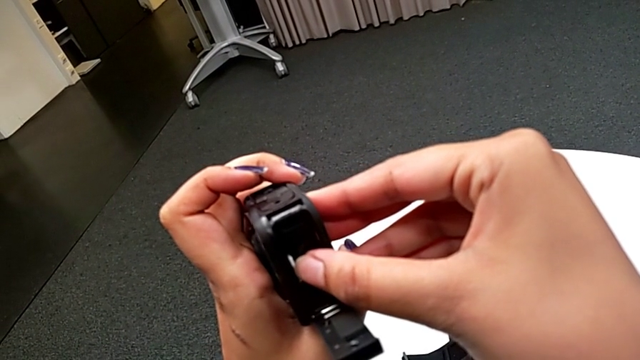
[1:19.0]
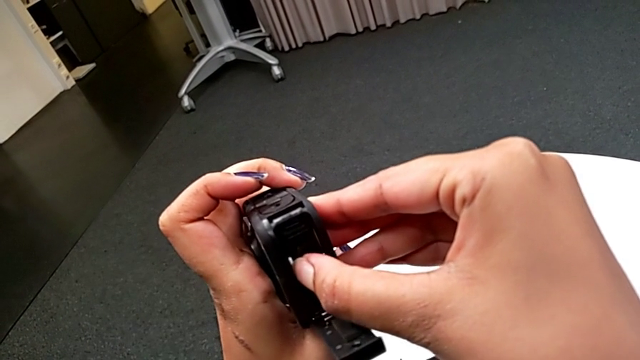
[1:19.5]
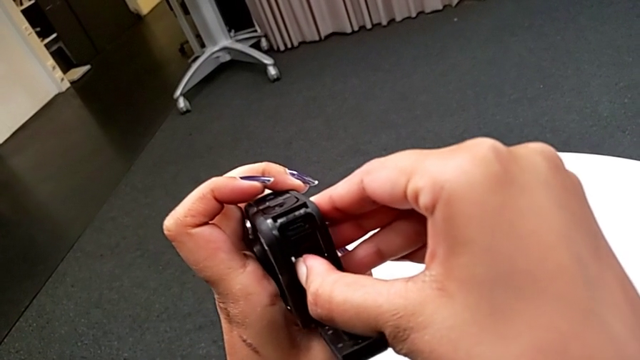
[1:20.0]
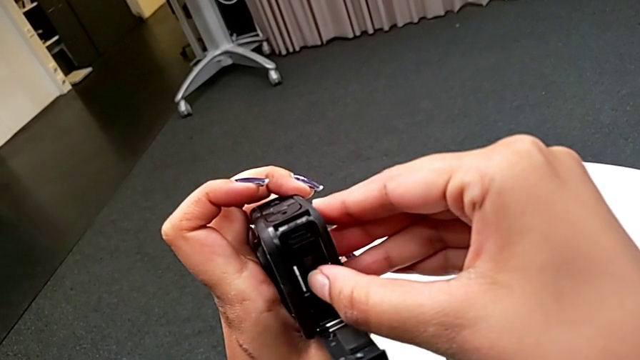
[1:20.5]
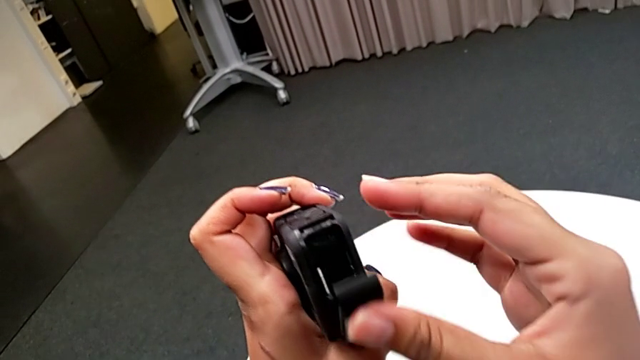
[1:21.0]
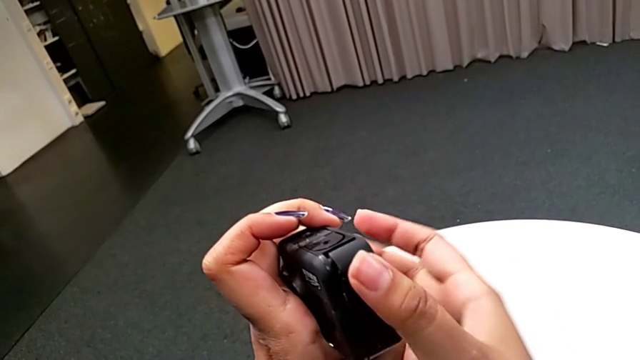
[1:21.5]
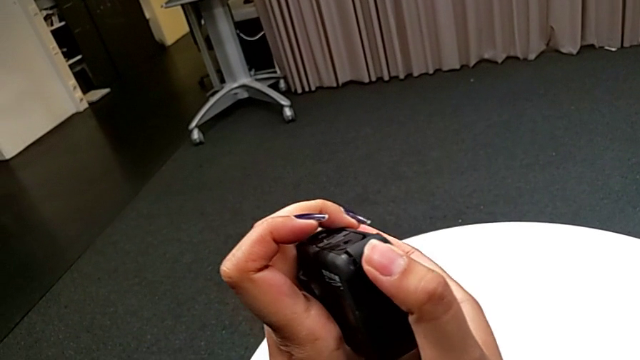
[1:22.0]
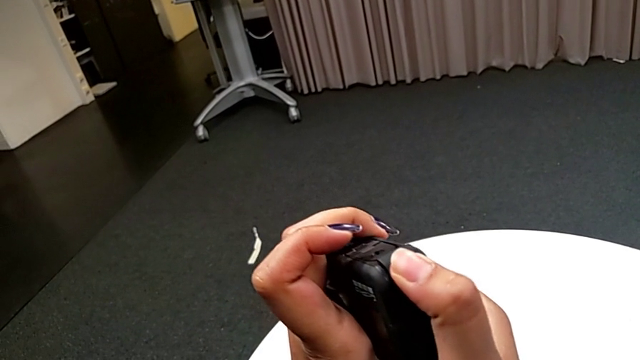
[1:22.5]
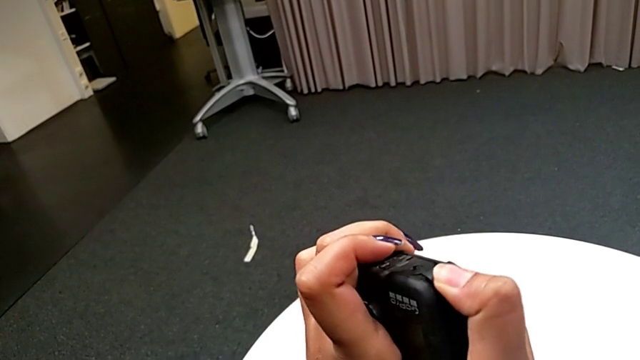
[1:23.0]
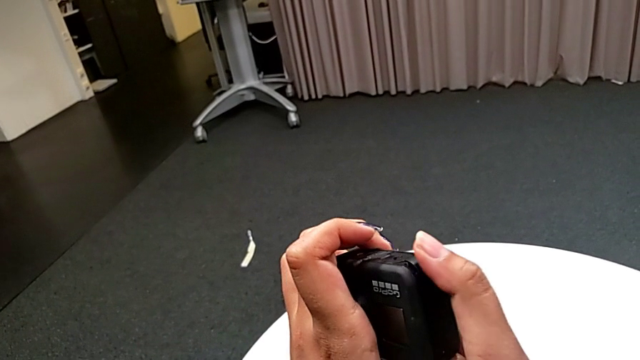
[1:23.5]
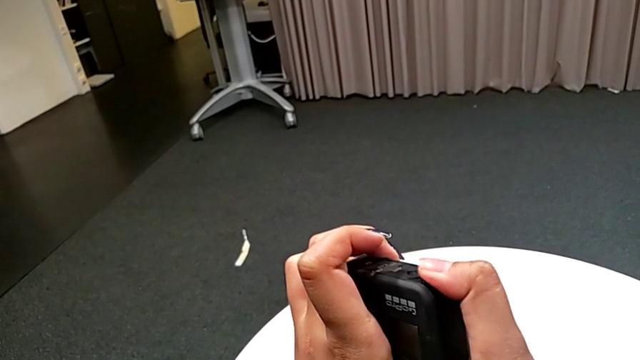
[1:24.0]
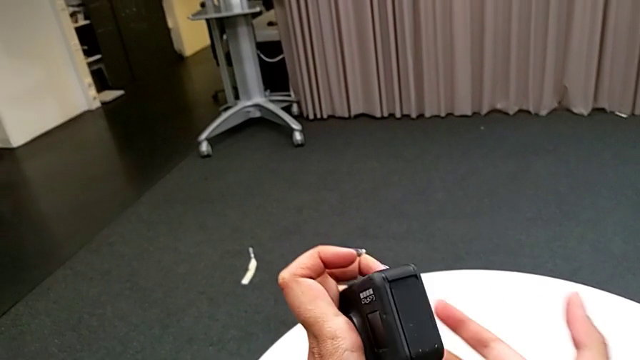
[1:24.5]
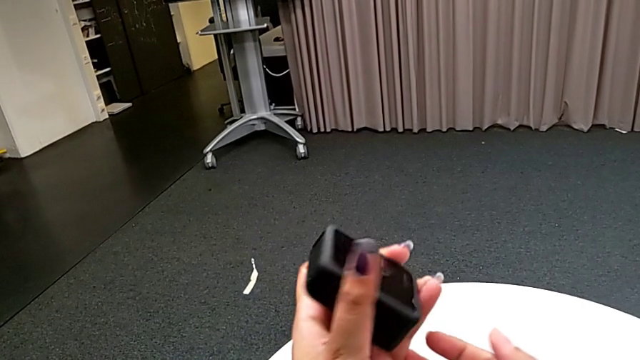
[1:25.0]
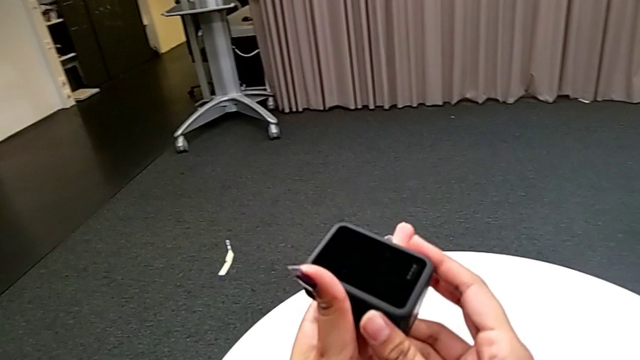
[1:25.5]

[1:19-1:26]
The camera wearer is exchanging a new SD card into the GoPro. They close the battery door.

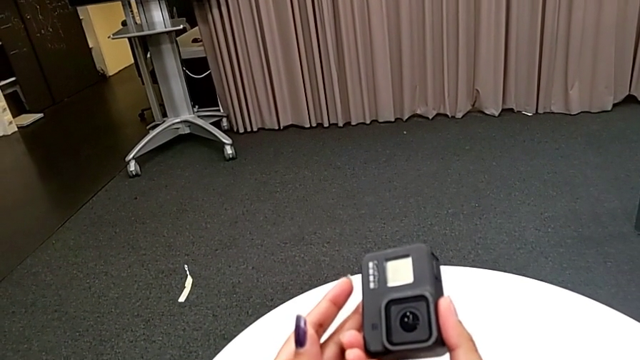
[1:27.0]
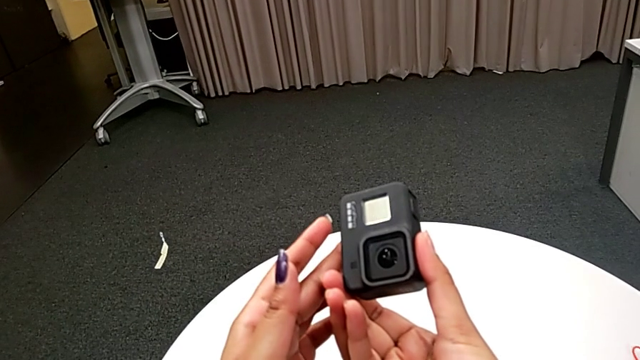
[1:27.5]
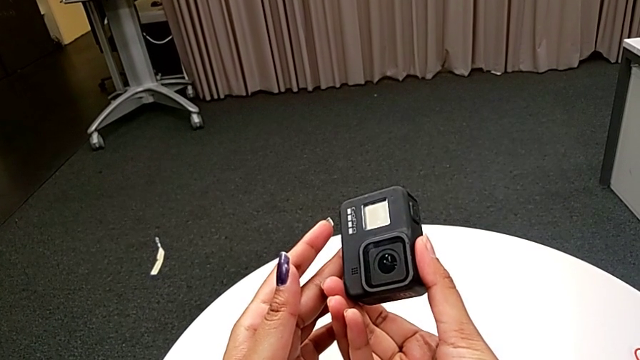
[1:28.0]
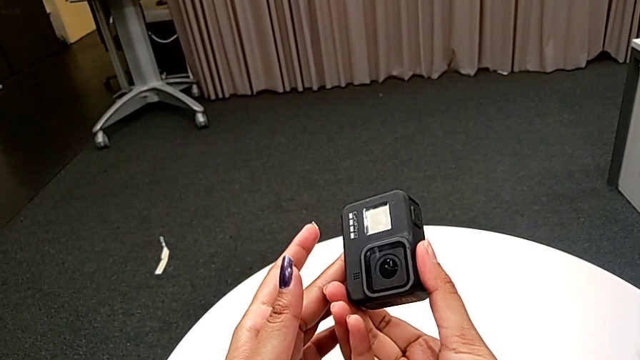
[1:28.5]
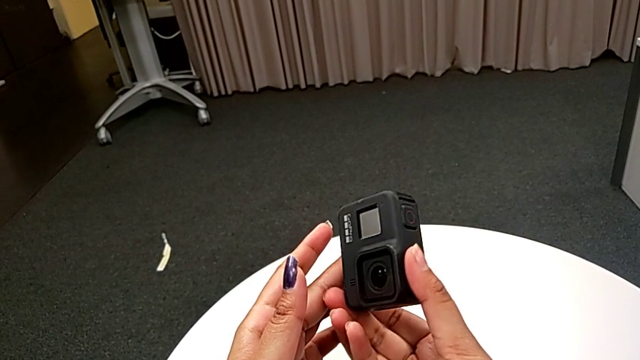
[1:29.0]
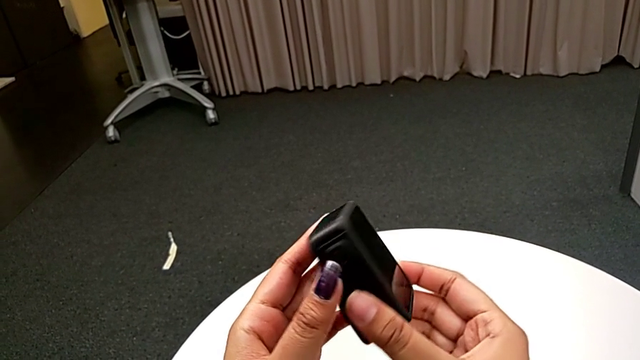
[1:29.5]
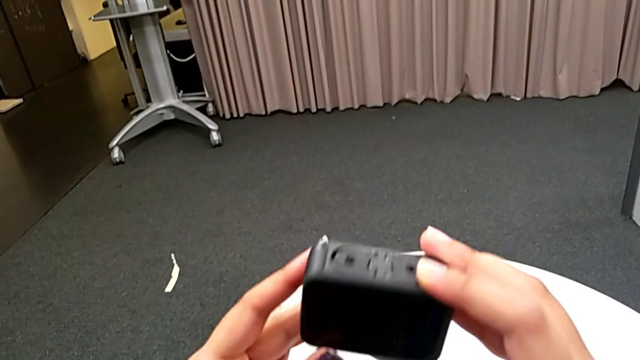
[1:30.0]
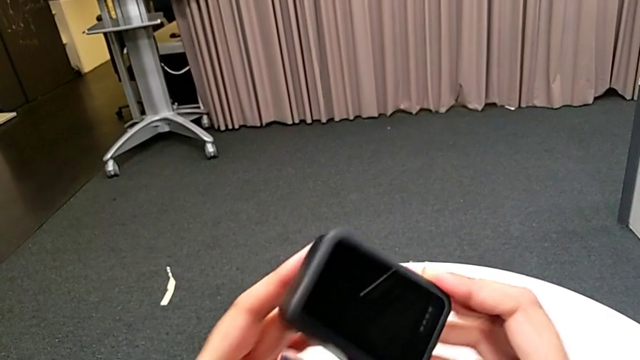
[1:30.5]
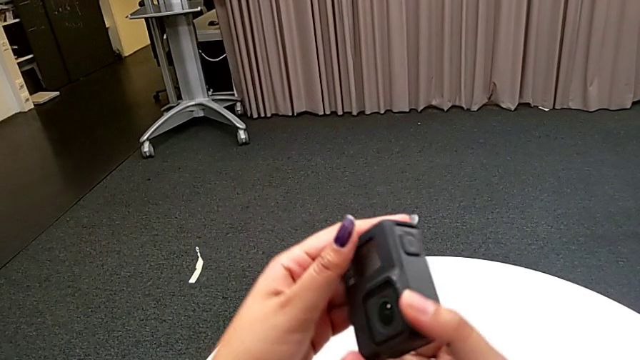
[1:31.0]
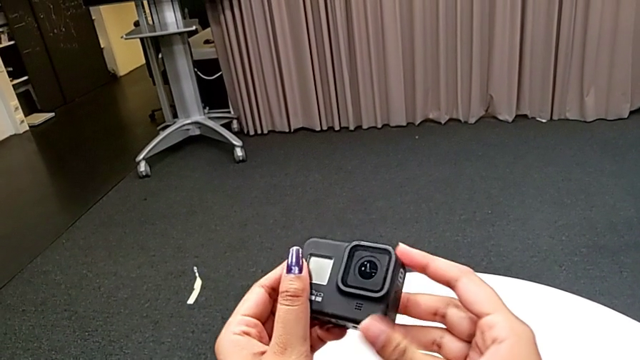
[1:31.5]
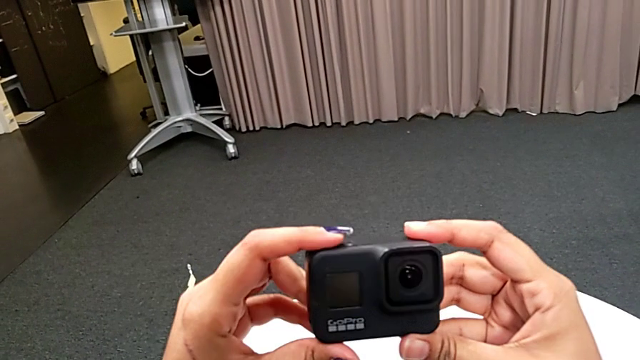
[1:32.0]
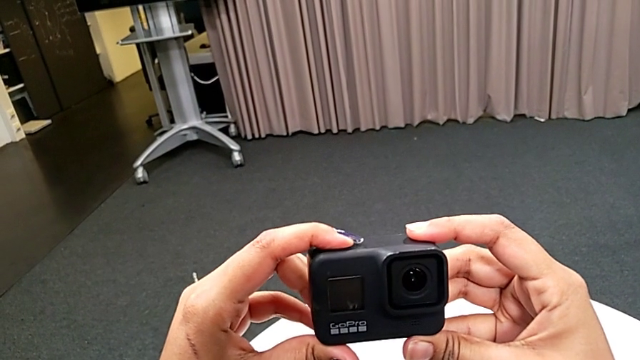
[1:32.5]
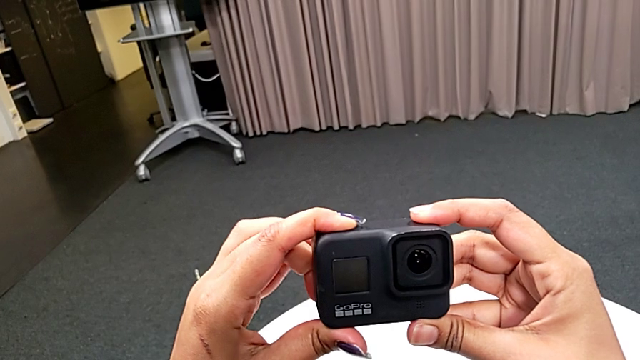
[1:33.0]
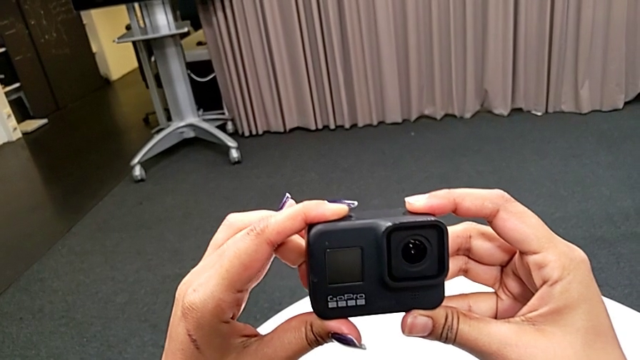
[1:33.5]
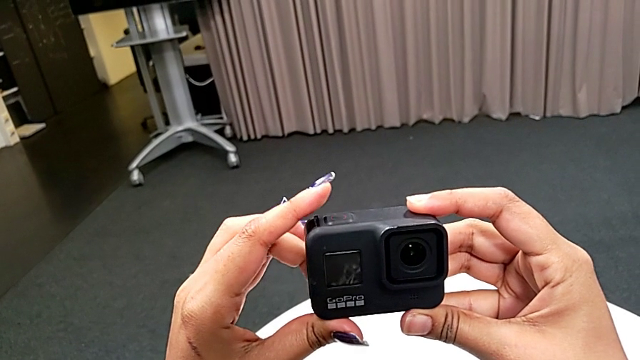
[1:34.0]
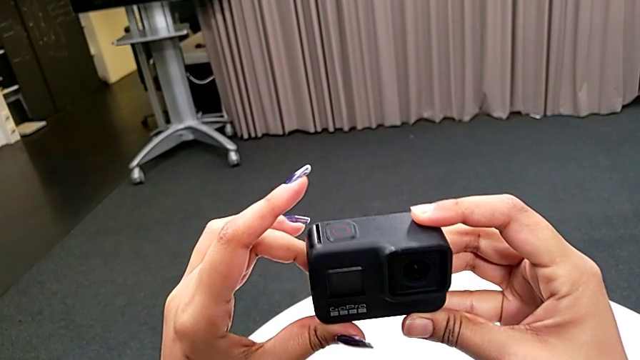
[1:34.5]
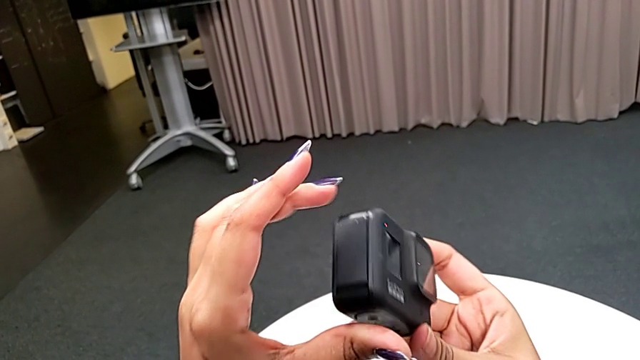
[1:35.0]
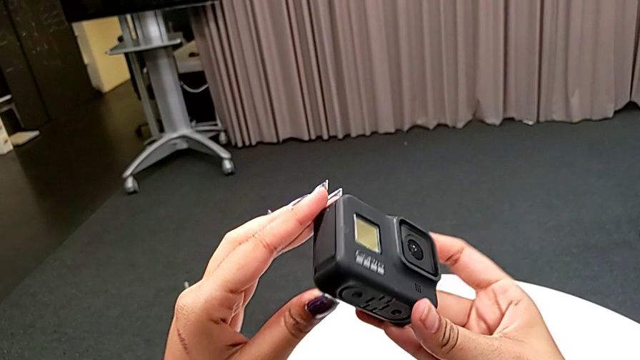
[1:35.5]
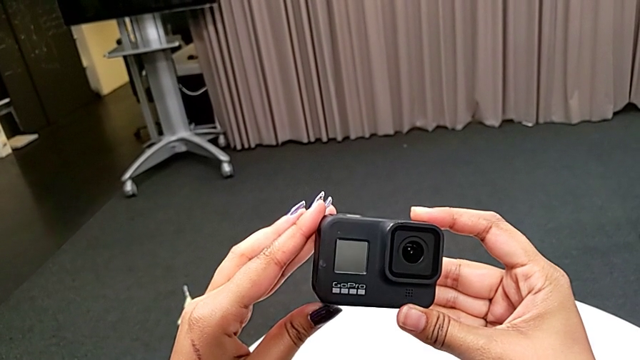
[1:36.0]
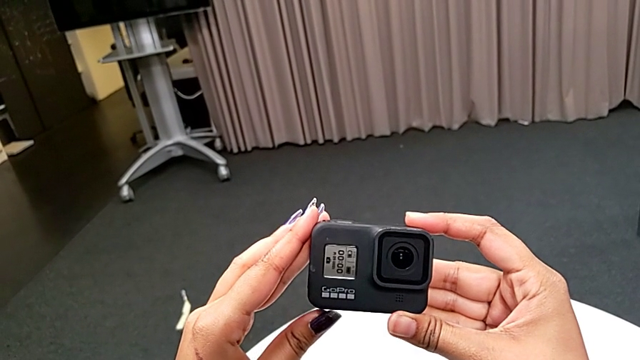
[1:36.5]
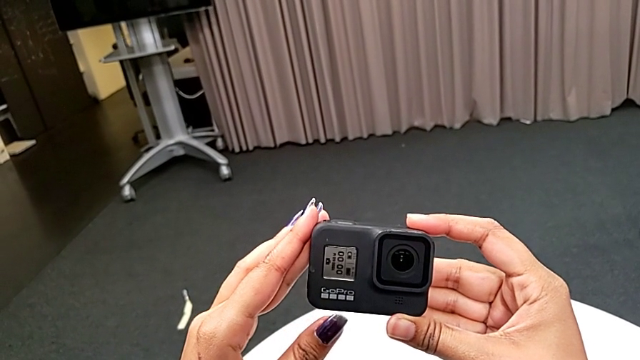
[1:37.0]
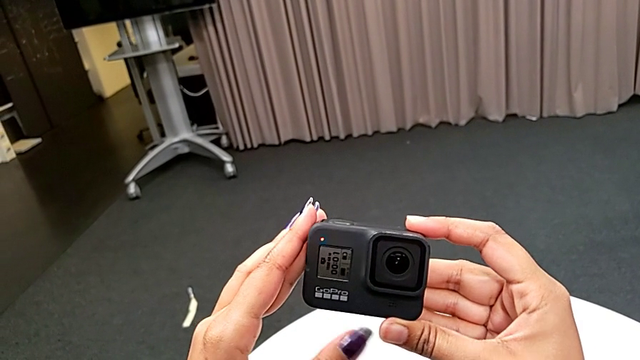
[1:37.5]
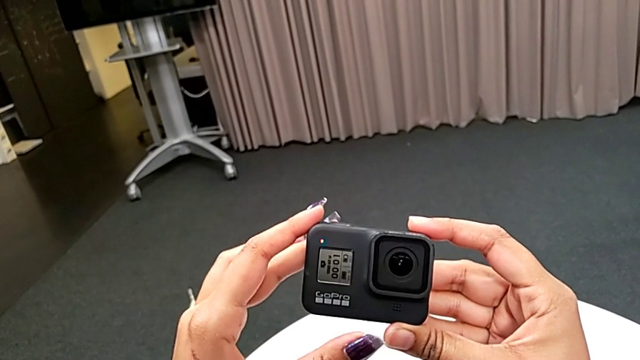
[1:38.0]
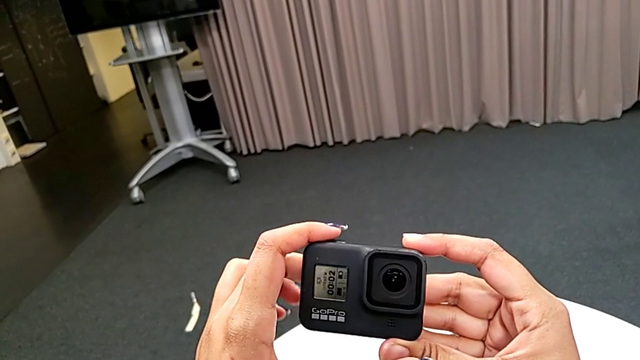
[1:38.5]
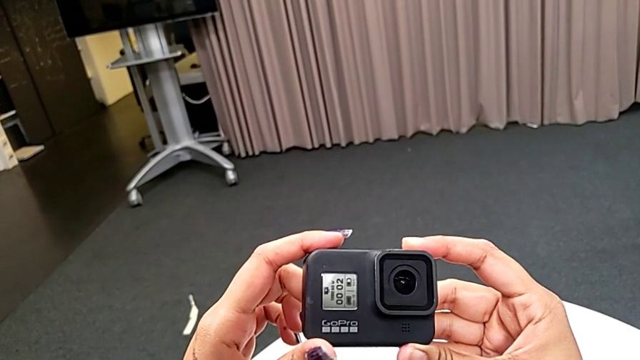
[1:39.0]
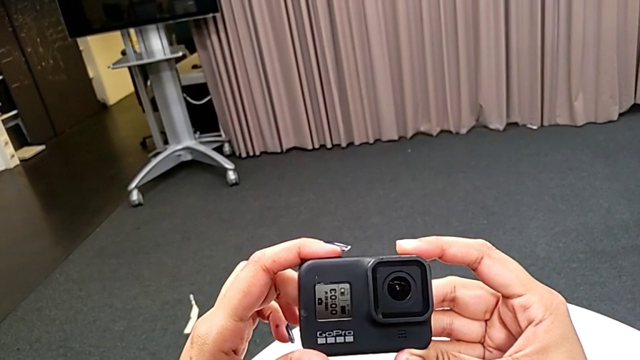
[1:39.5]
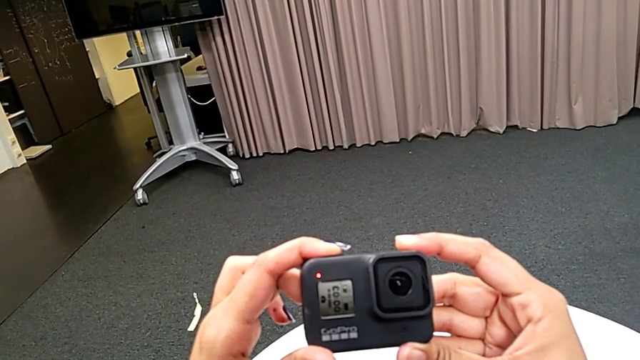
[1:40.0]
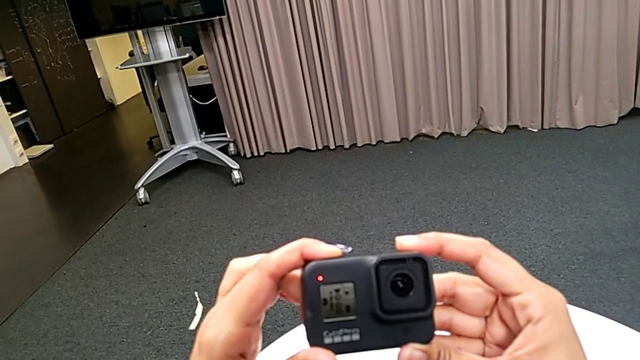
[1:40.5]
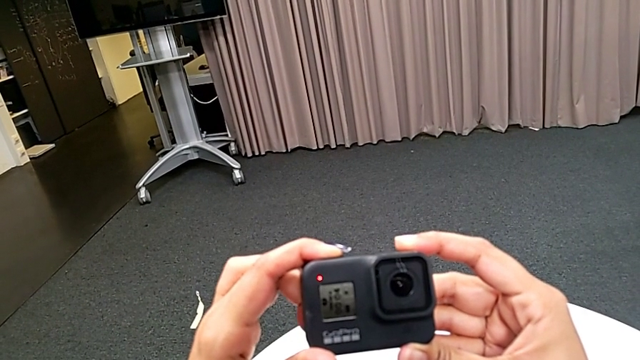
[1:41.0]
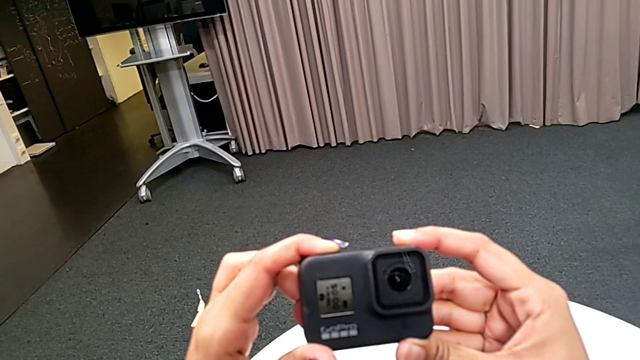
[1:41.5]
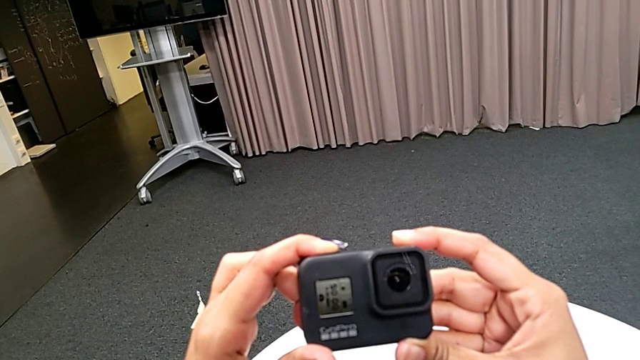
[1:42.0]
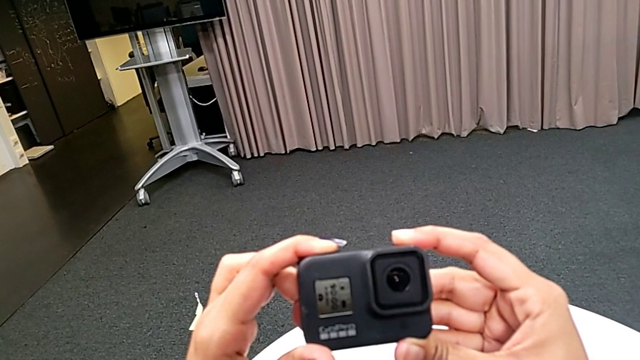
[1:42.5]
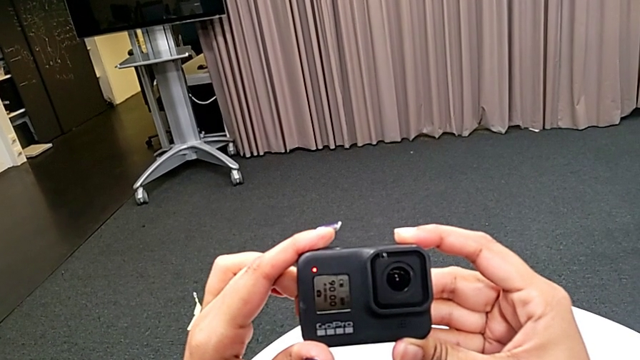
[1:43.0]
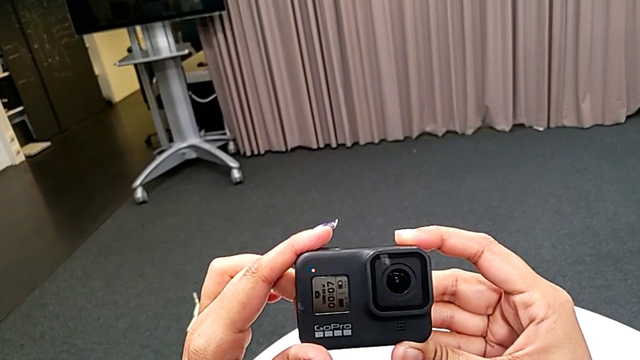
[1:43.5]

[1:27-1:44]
The camera wearer is turning on the GoPro. They inspect the GoPro, wrongly press the button, pressing the recording button instead of the power button, and press the button.
